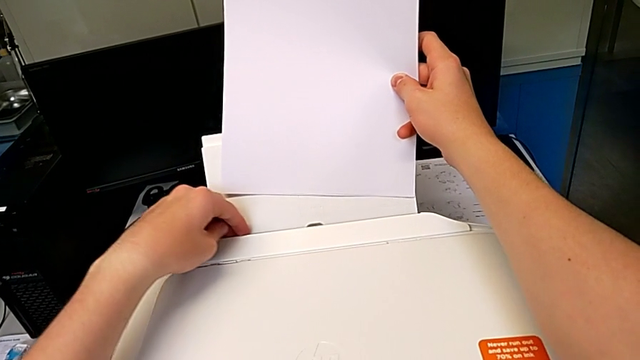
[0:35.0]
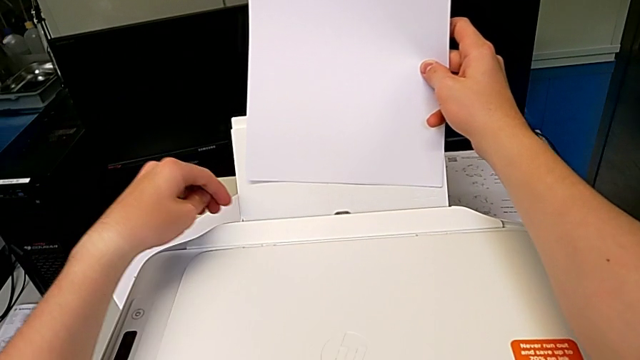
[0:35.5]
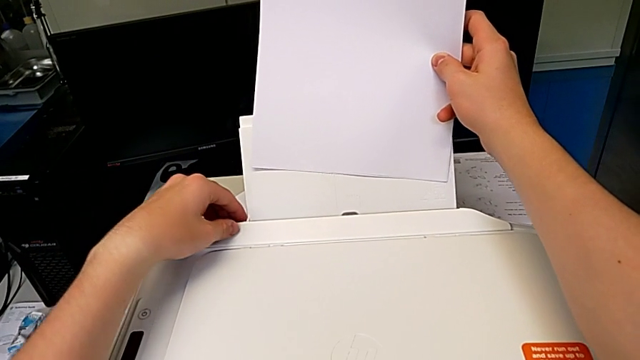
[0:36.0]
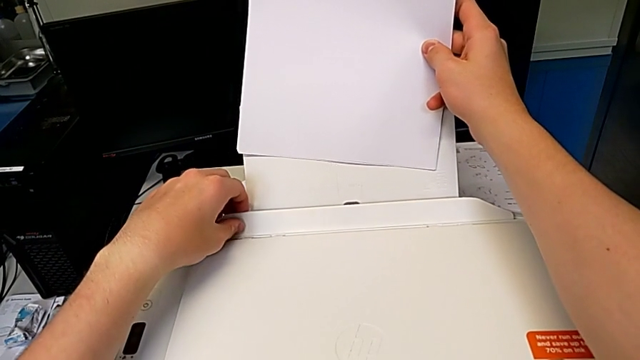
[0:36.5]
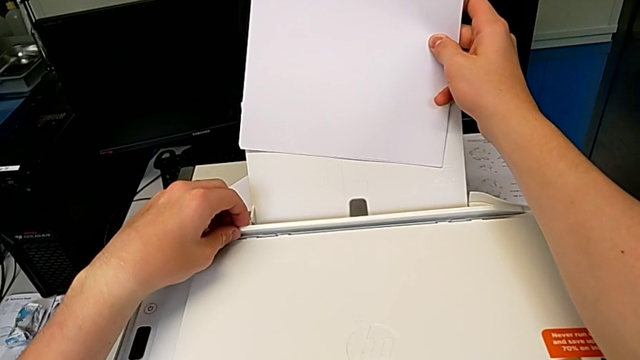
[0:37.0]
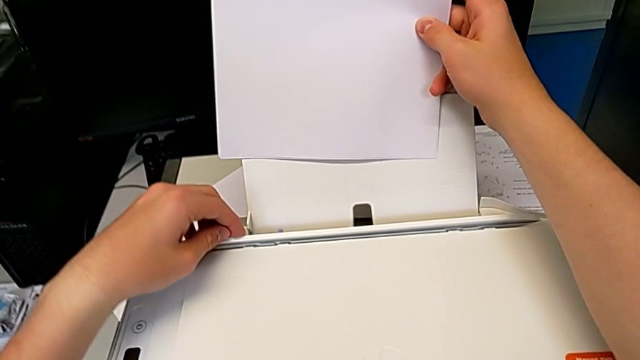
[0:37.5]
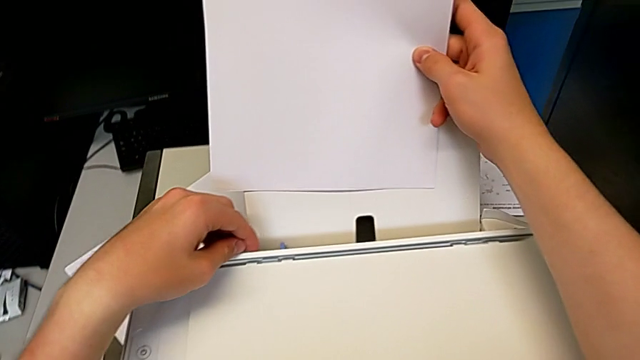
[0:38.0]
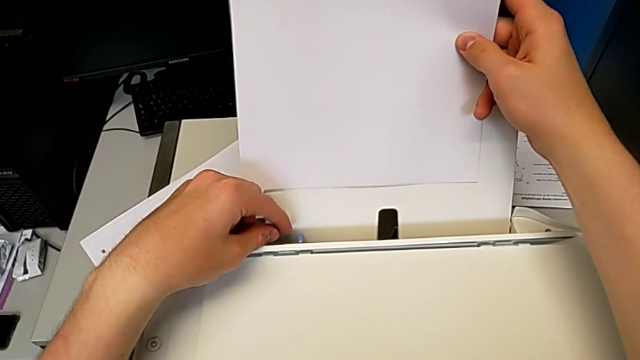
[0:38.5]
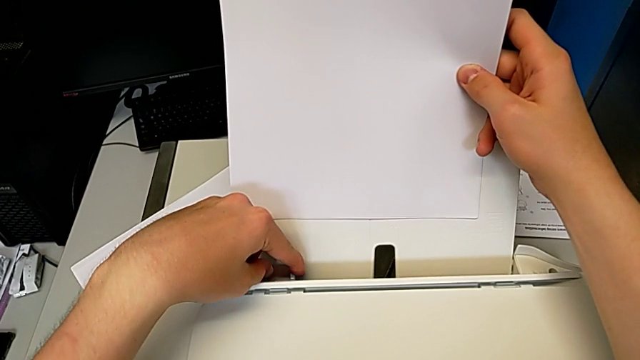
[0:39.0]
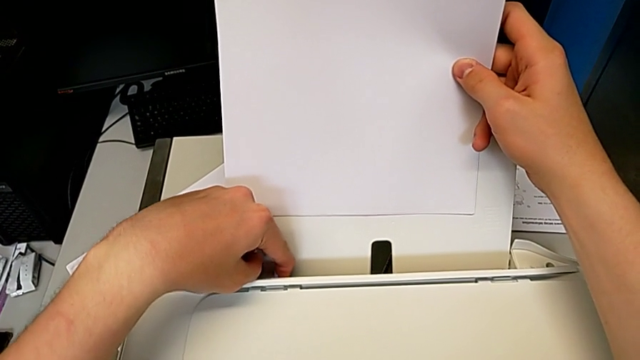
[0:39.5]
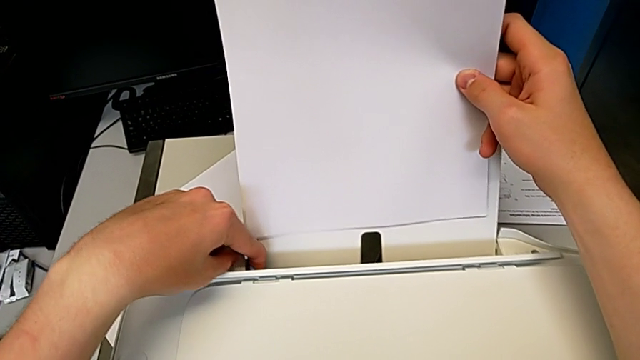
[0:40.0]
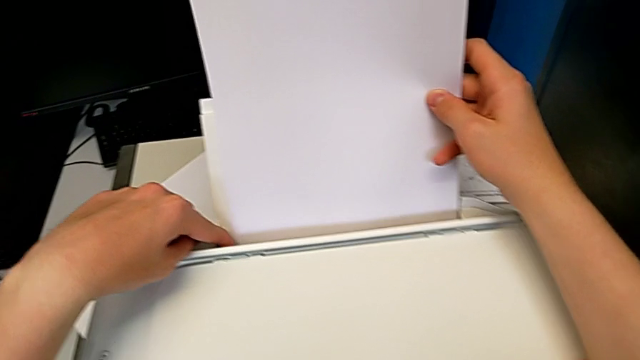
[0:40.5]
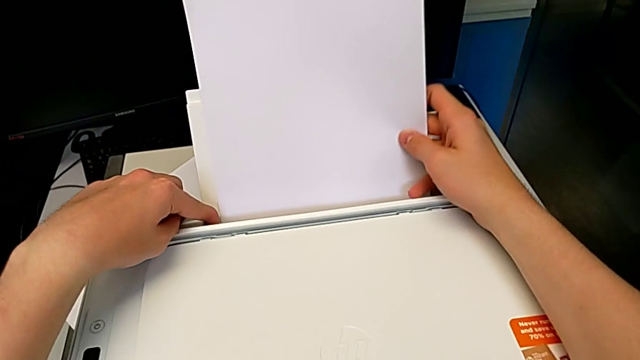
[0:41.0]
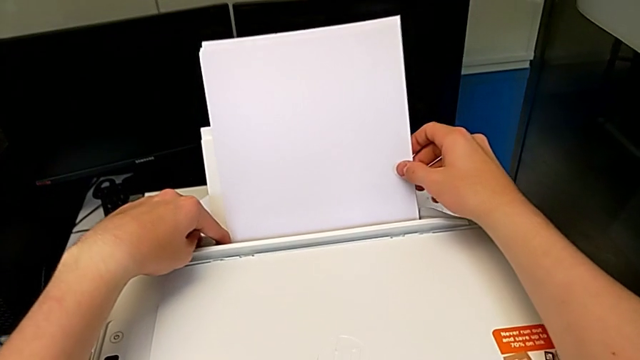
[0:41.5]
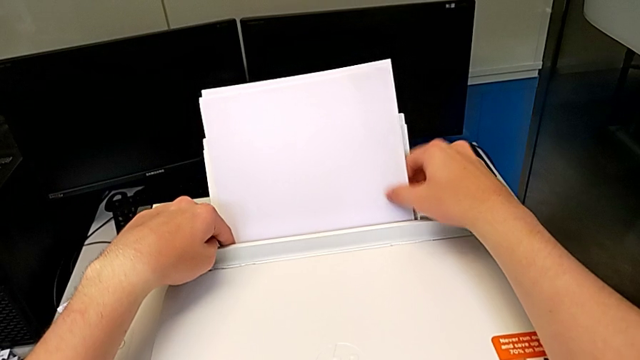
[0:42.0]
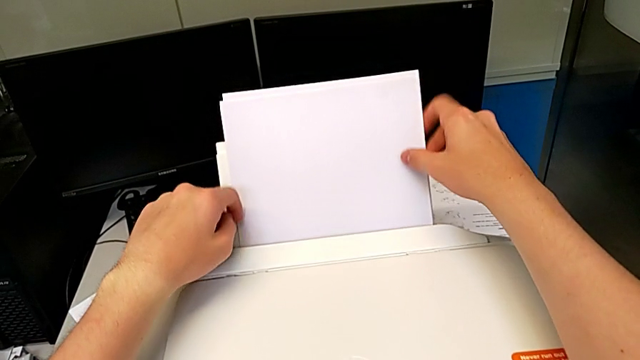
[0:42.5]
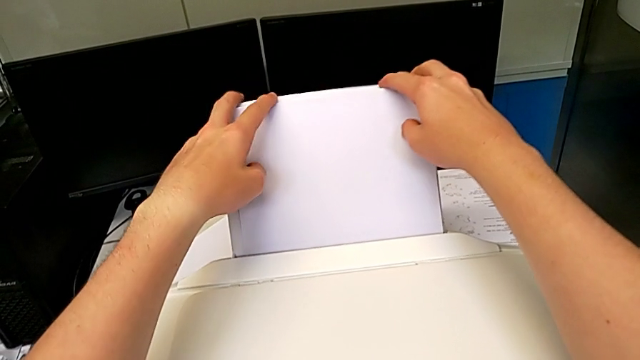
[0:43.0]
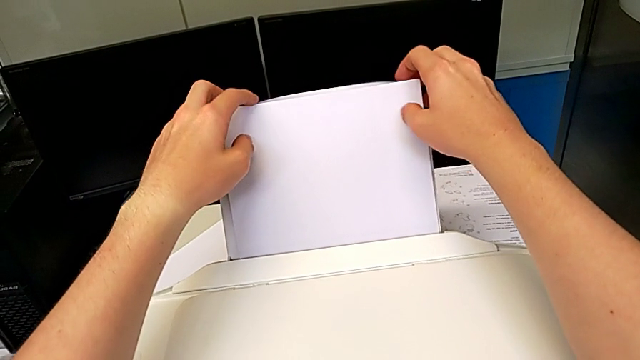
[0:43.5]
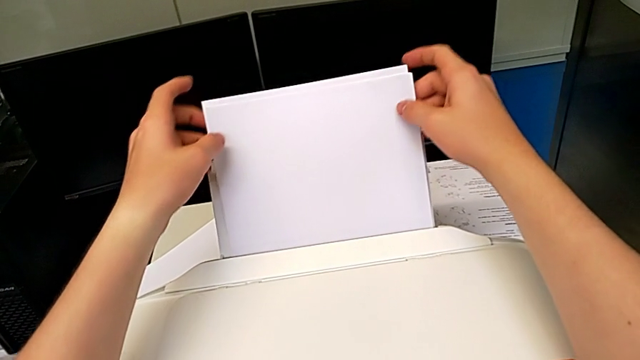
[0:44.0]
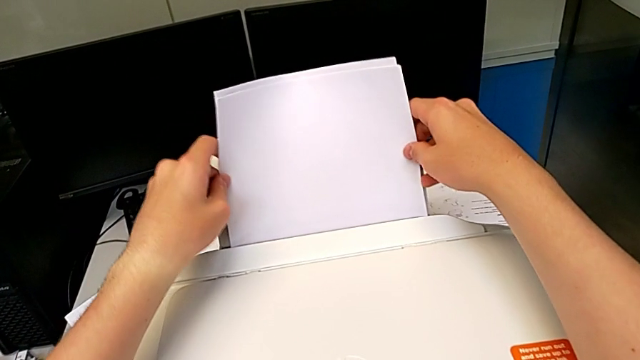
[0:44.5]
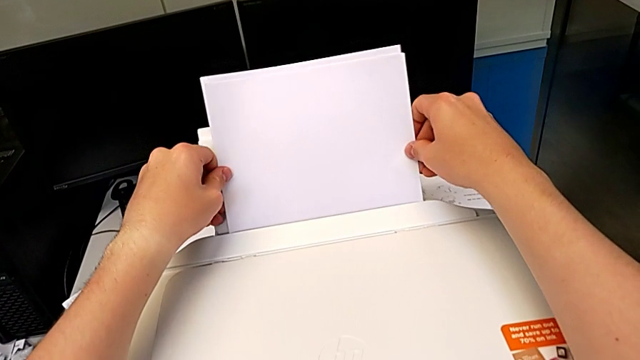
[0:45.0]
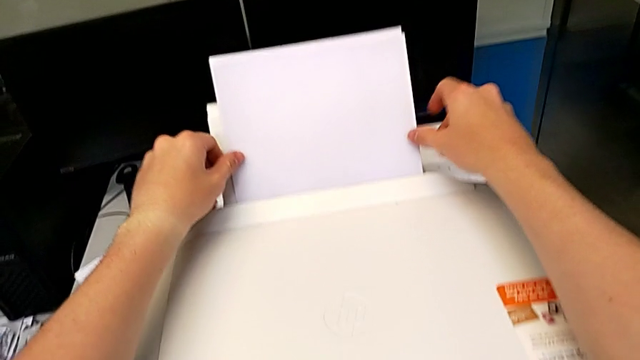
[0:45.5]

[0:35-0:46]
The camera wearer is loading the input tray with paper. They keep flipping the tray shield and open it.

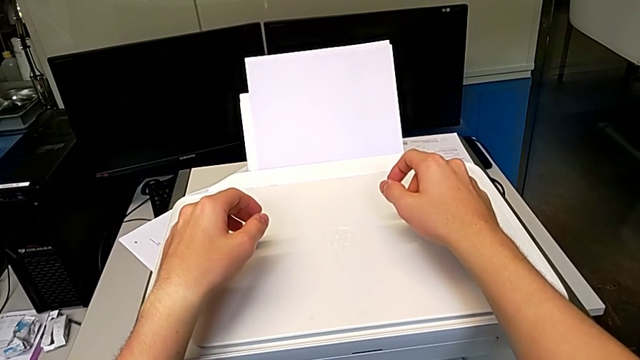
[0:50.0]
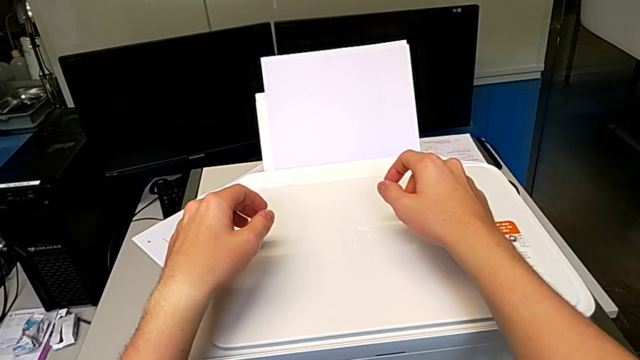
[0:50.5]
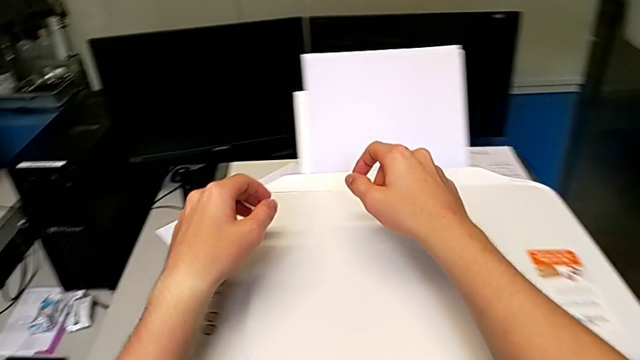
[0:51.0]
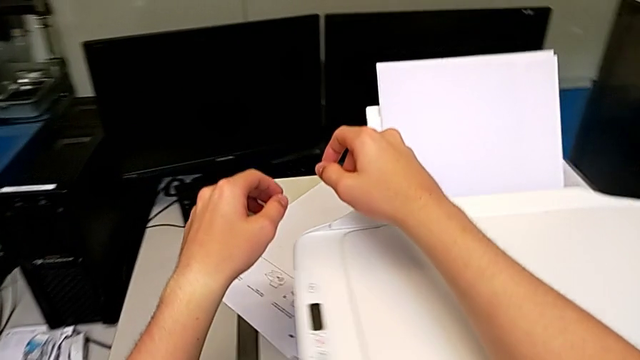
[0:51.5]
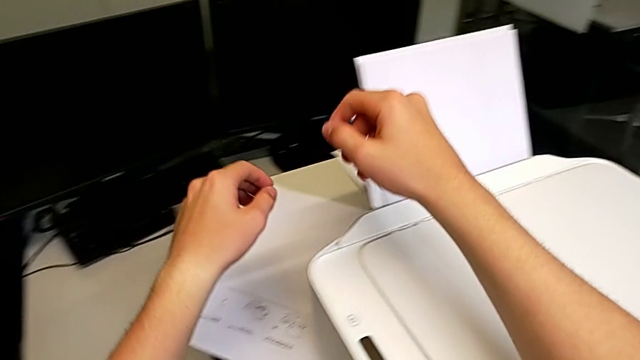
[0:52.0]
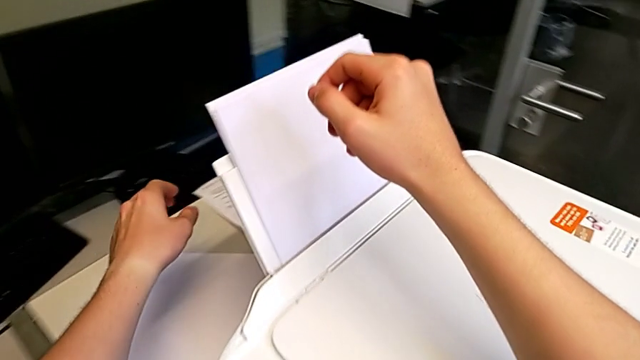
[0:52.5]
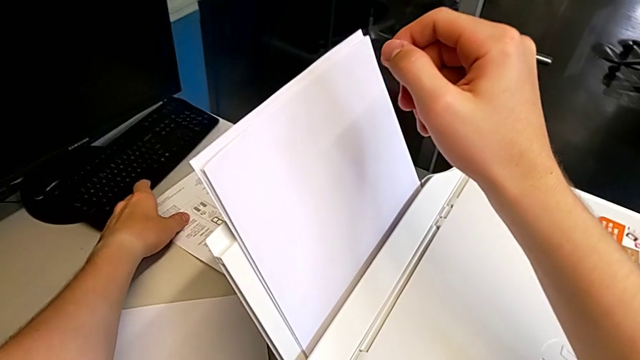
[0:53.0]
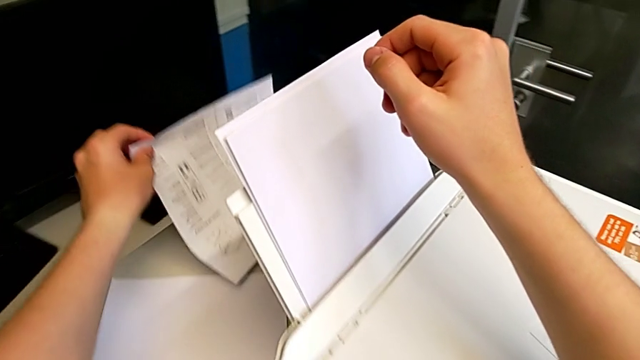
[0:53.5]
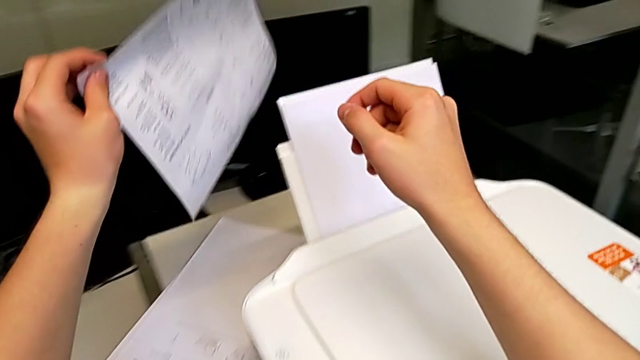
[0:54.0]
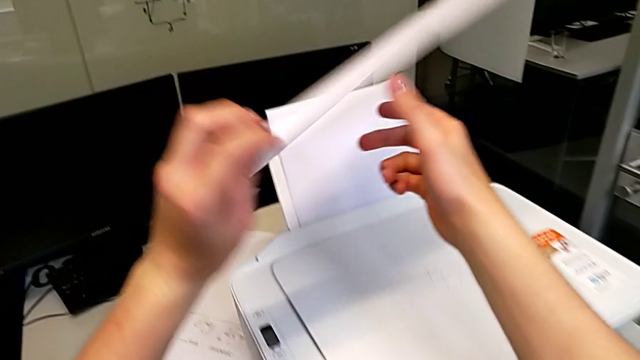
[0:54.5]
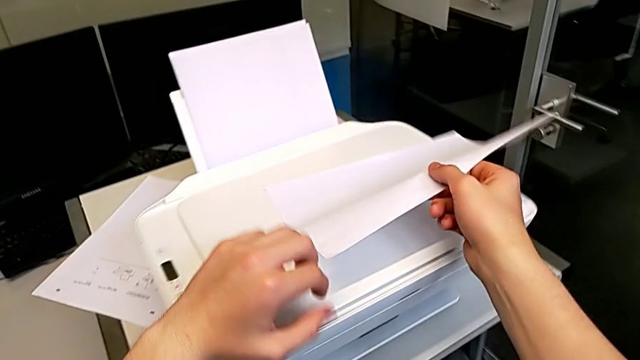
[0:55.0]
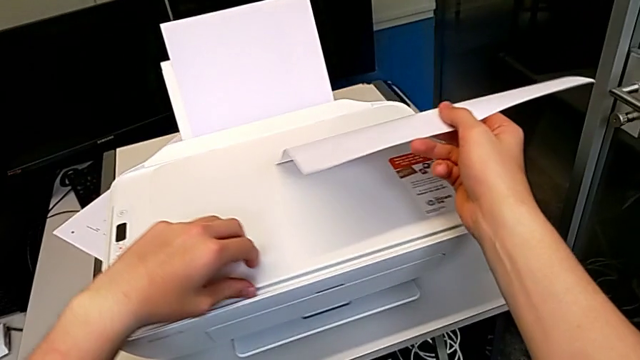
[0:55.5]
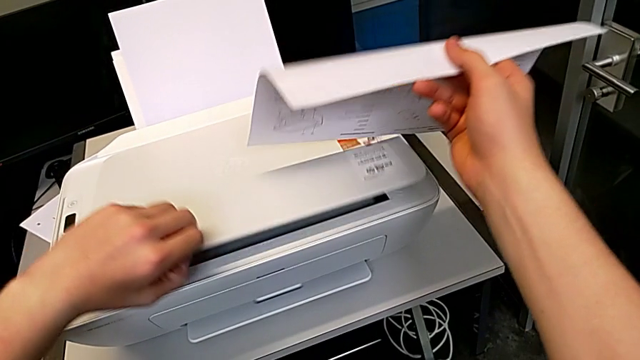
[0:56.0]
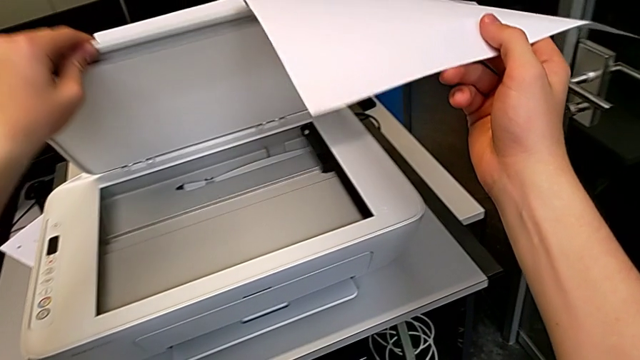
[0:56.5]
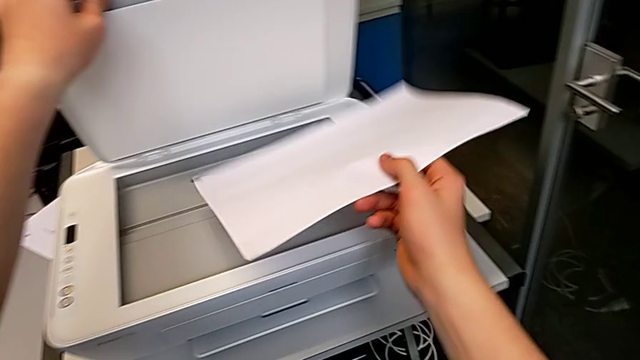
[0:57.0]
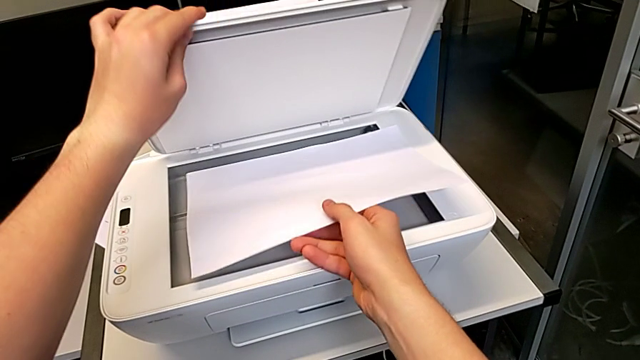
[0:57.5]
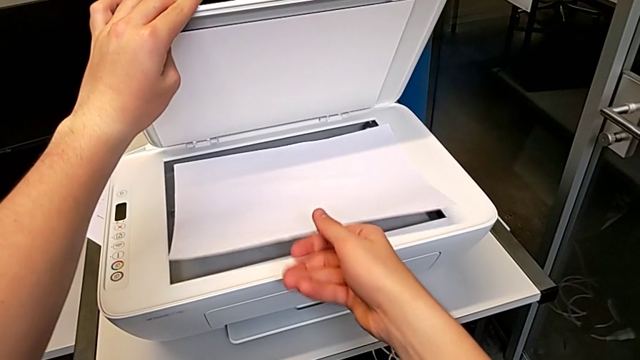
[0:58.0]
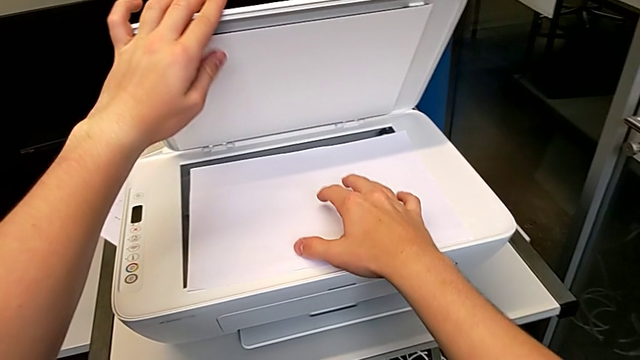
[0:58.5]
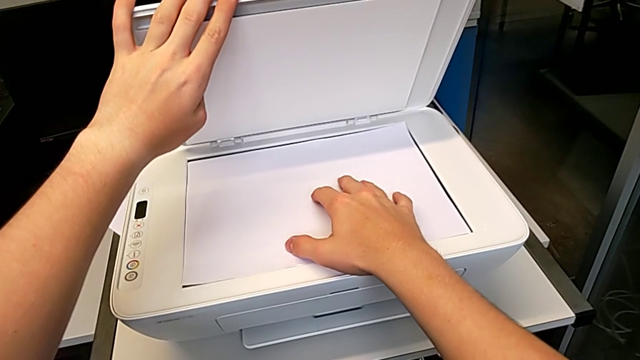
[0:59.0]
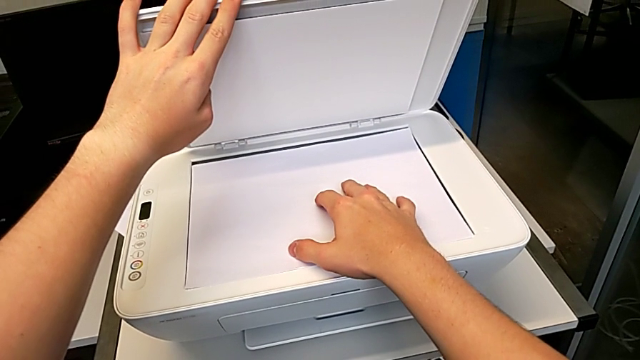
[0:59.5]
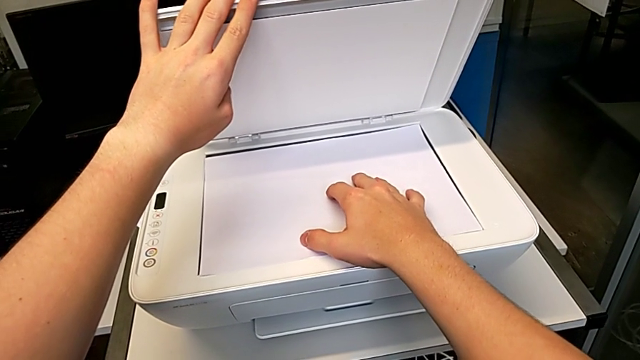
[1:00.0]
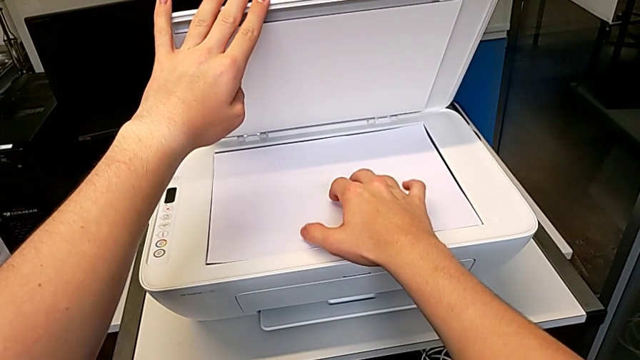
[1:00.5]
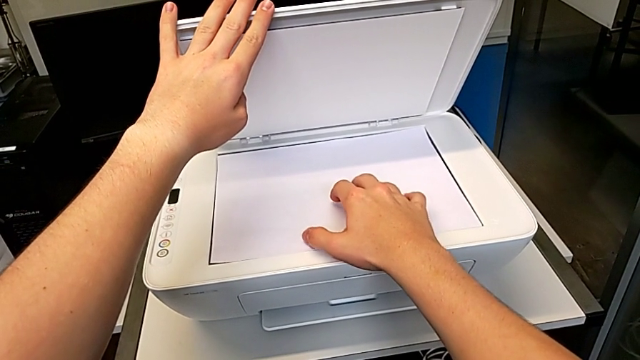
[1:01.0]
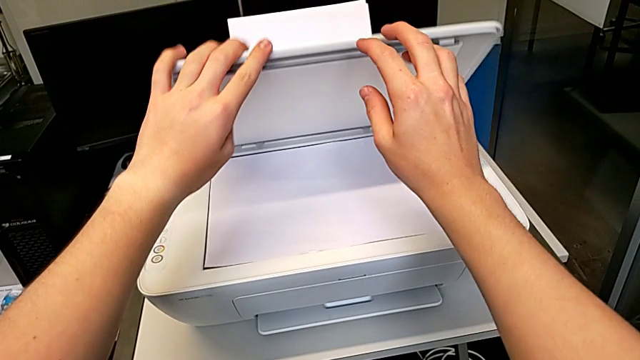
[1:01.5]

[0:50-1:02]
The camera wearer is making a black and white copy. They grab the paper stack, lift it, open the copy gate and insert the paper stack.
